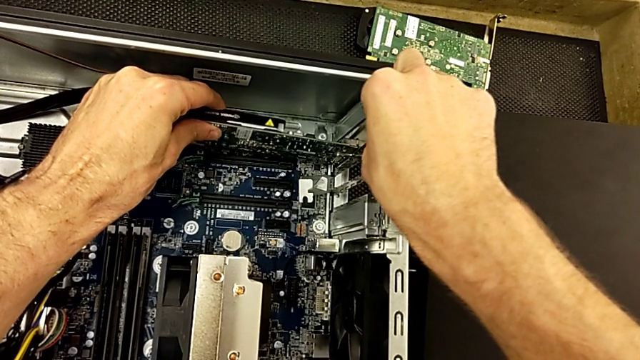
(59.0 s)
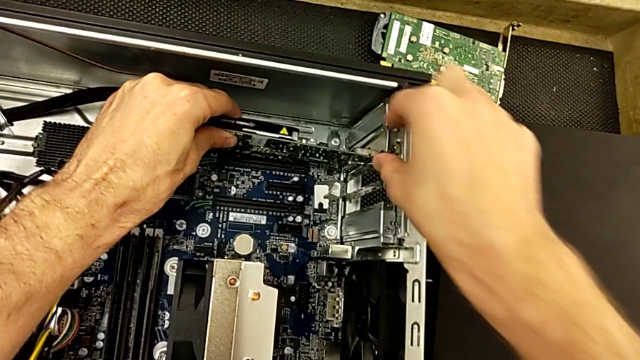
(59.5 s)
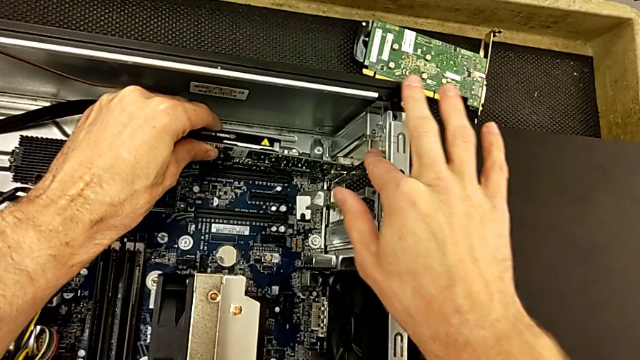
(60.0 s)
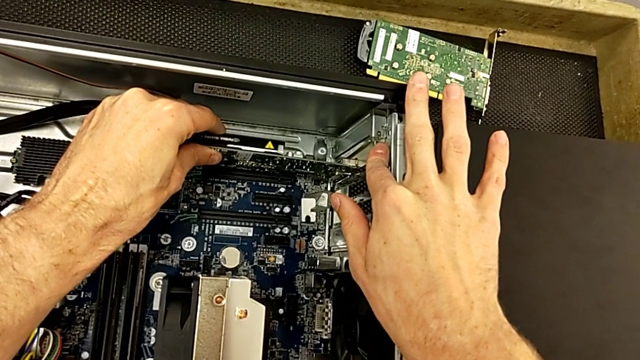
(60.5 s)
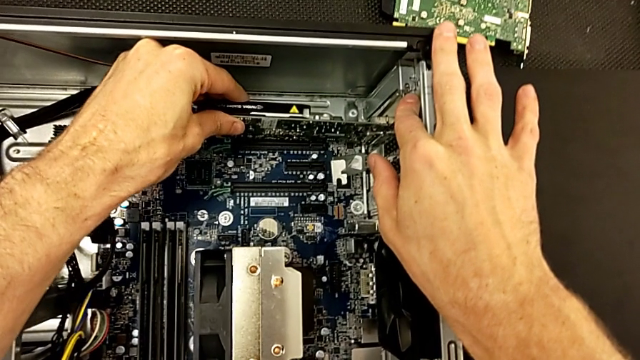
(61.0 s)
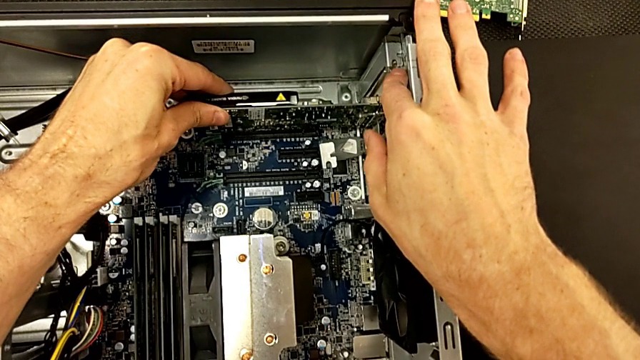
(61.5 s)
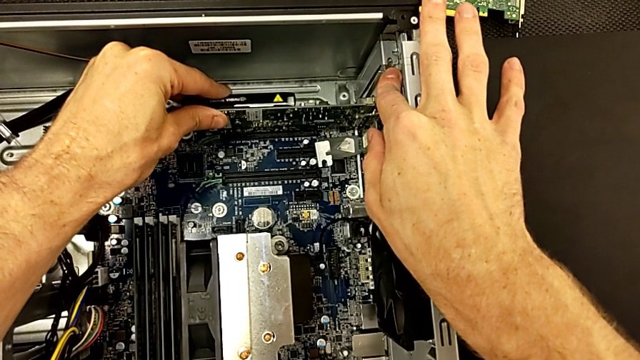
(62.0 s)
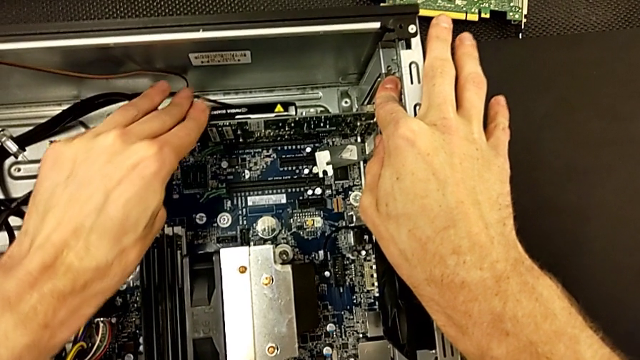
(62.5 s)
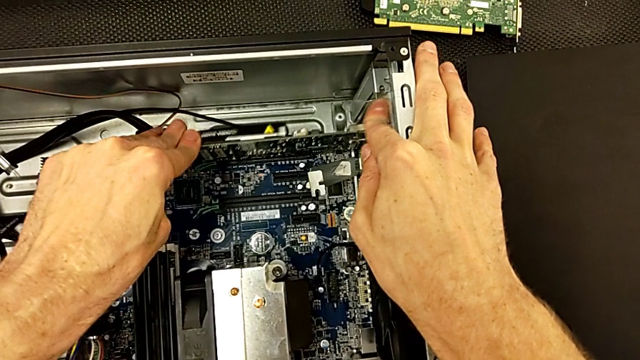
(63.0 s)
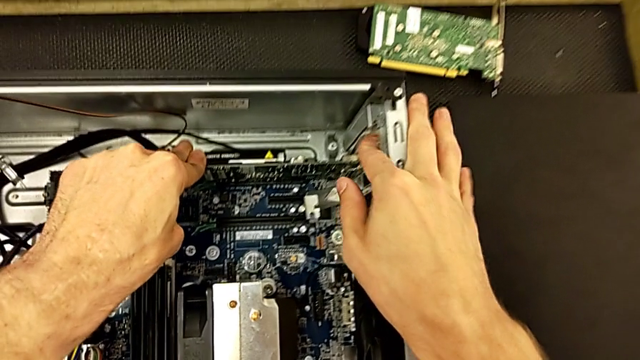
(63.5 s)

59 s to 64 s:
The camera wearer is inserting the first graphic card into the computer. They keep inserting the first graphic card and push it.

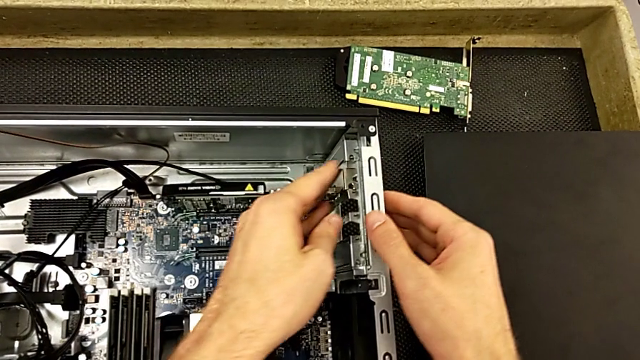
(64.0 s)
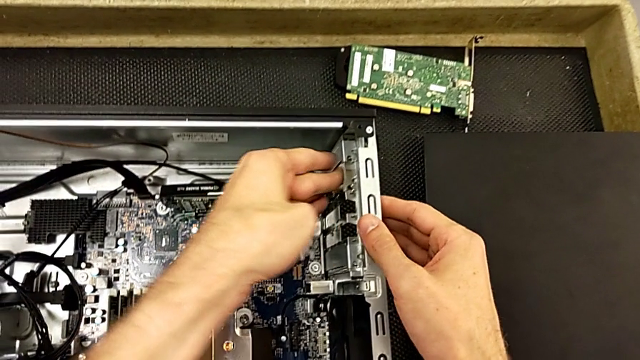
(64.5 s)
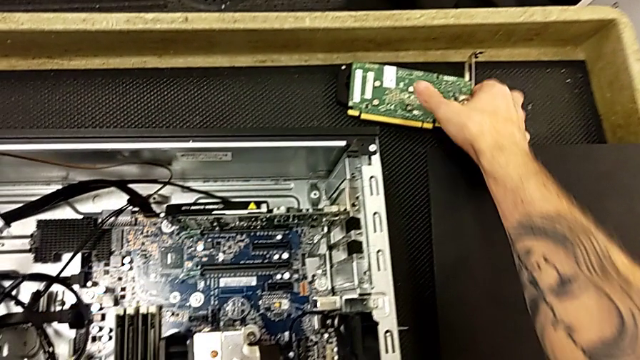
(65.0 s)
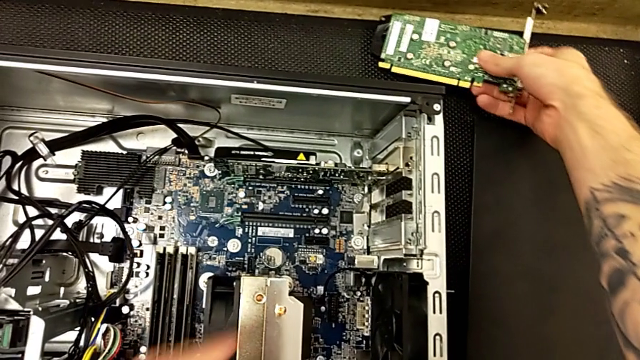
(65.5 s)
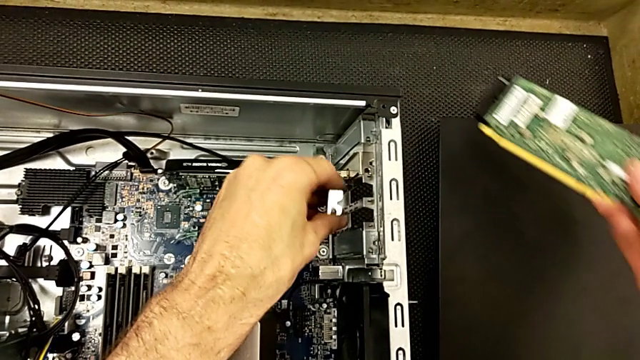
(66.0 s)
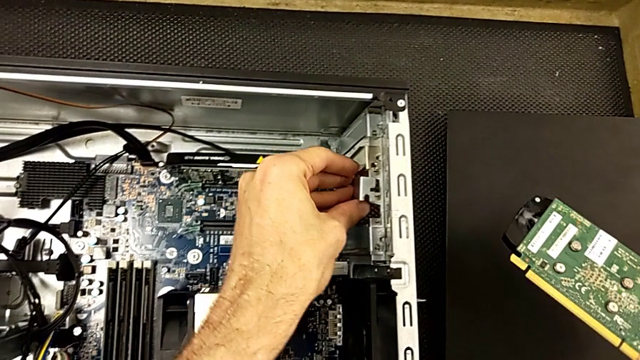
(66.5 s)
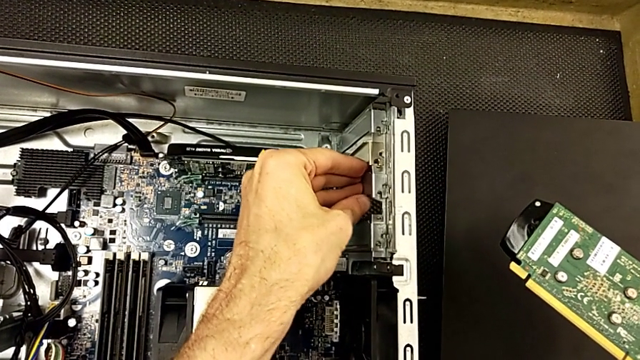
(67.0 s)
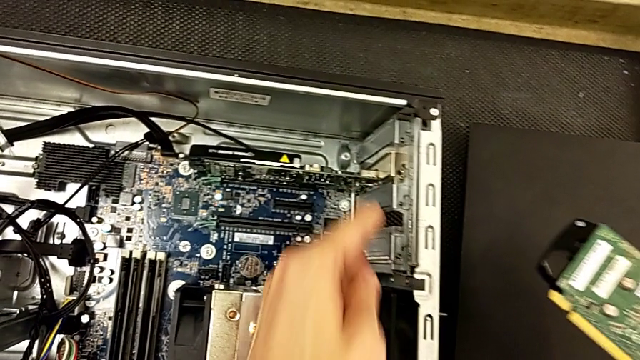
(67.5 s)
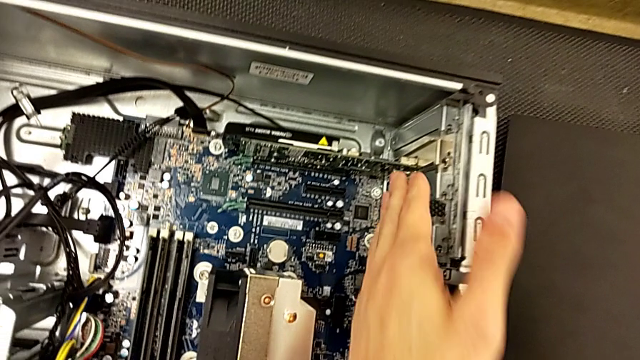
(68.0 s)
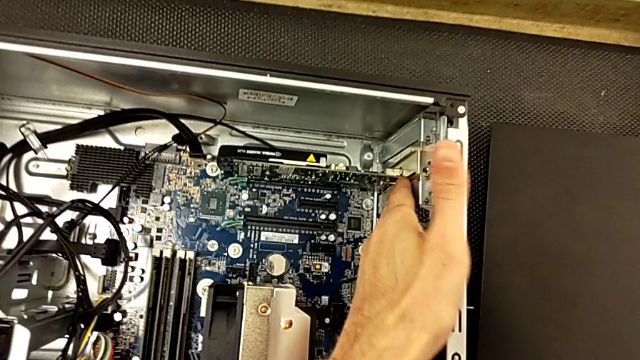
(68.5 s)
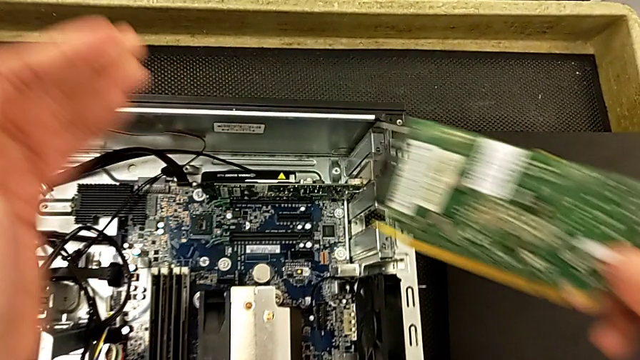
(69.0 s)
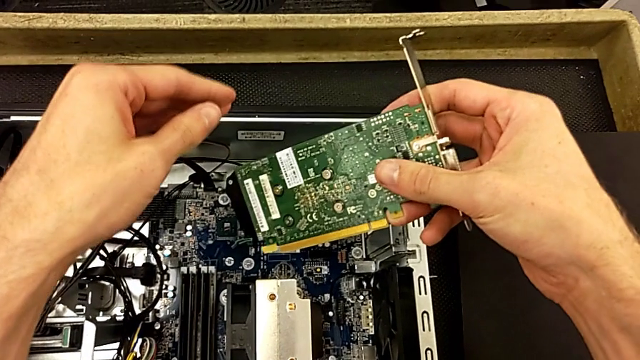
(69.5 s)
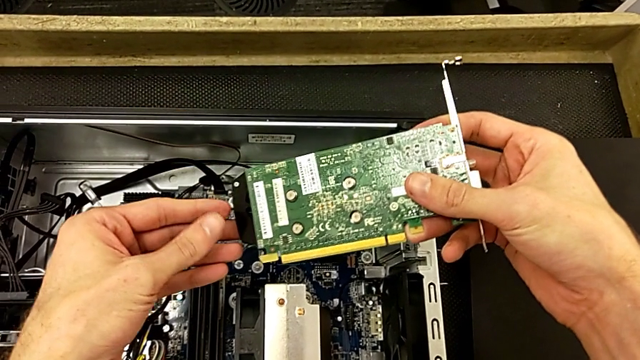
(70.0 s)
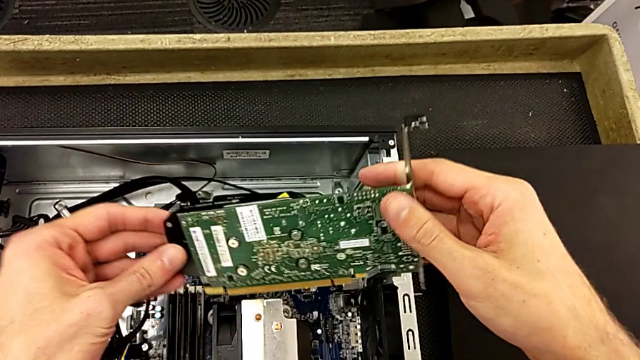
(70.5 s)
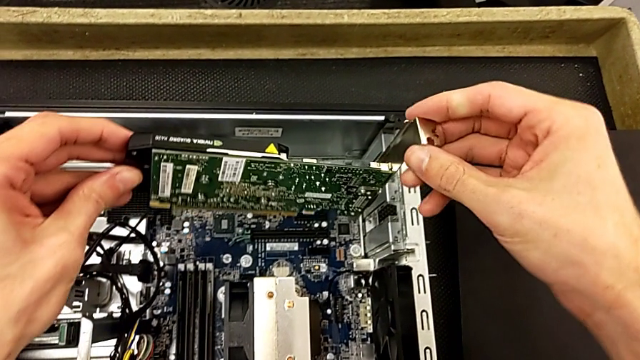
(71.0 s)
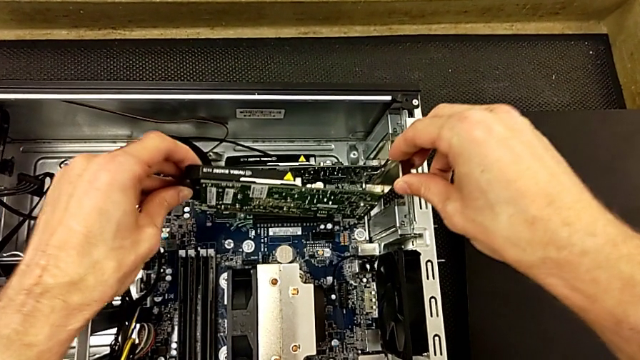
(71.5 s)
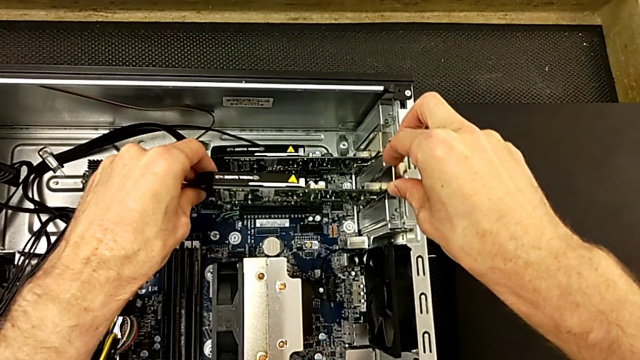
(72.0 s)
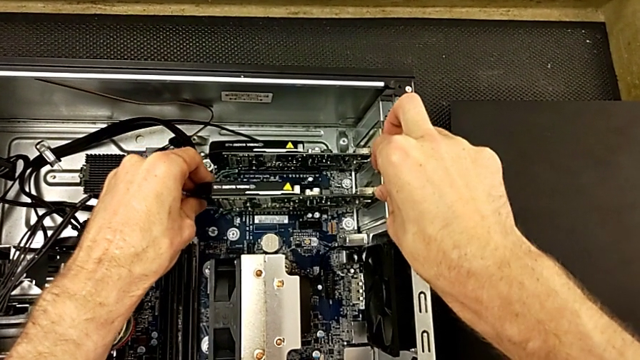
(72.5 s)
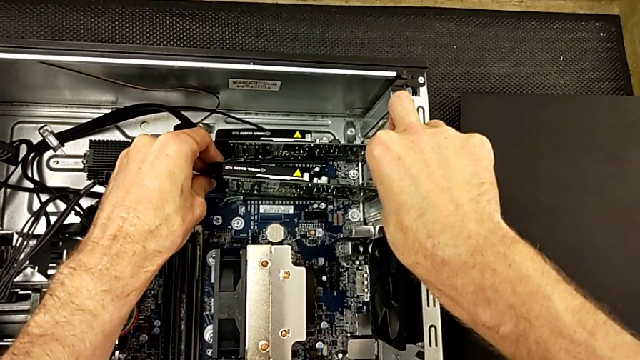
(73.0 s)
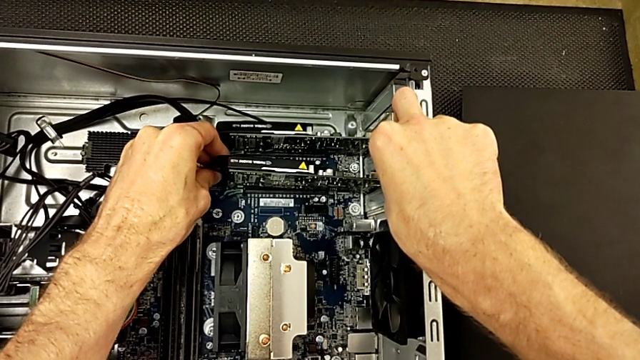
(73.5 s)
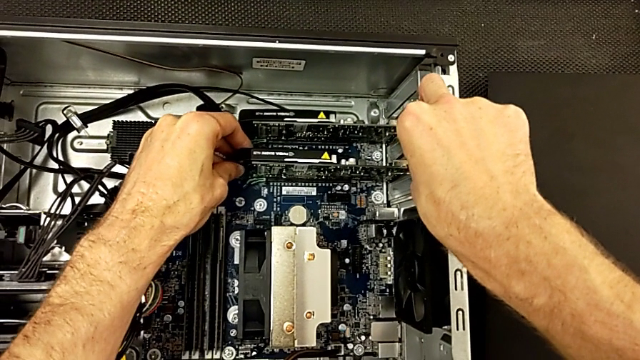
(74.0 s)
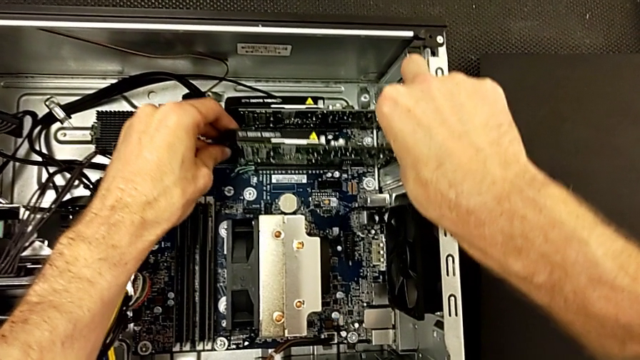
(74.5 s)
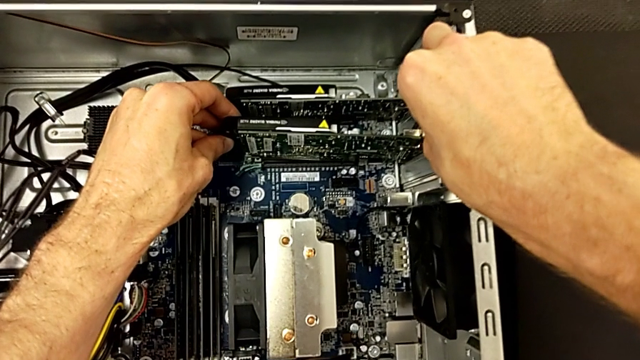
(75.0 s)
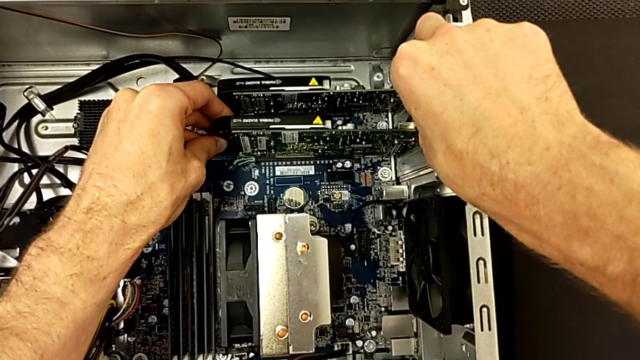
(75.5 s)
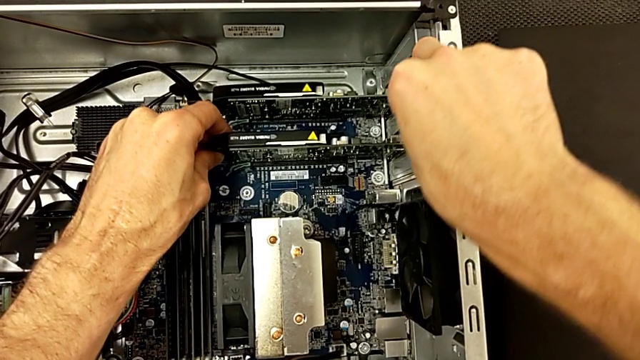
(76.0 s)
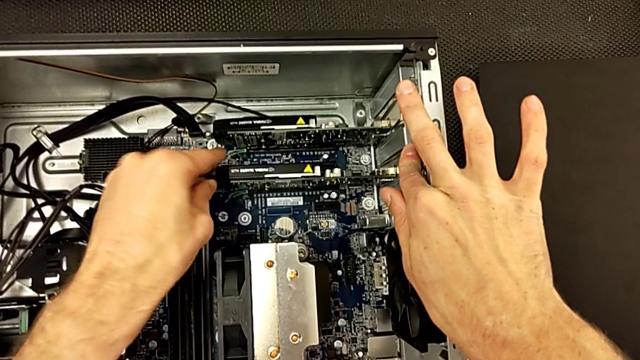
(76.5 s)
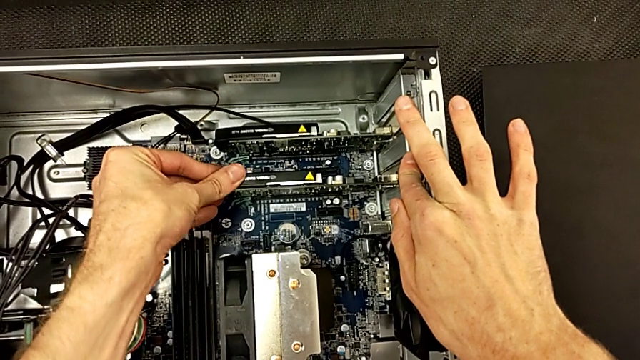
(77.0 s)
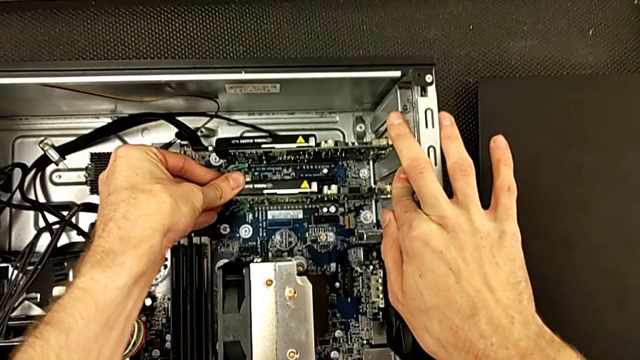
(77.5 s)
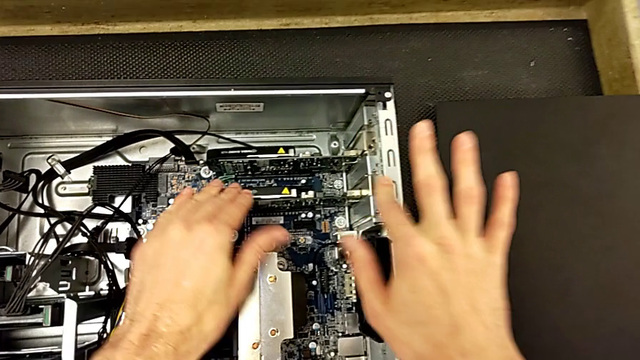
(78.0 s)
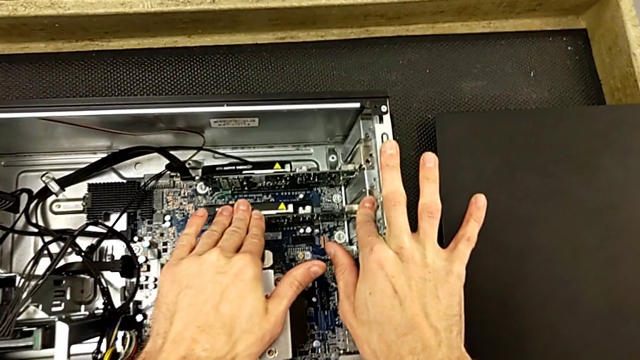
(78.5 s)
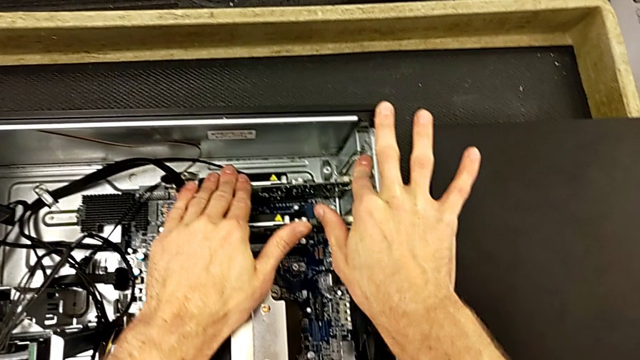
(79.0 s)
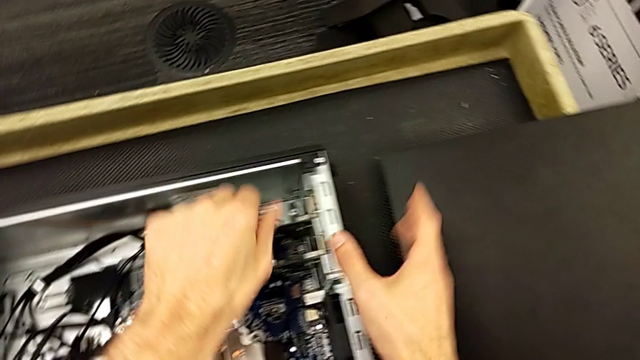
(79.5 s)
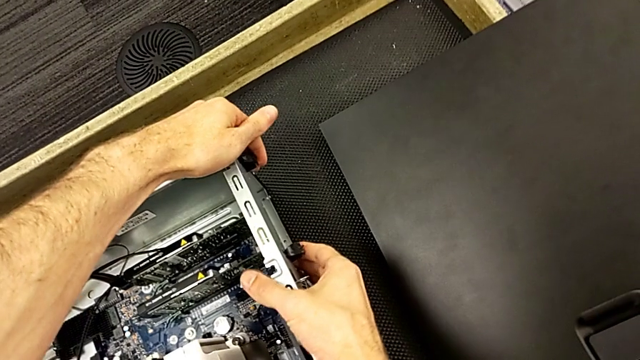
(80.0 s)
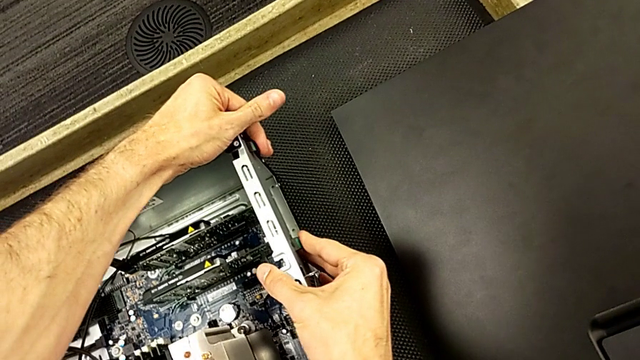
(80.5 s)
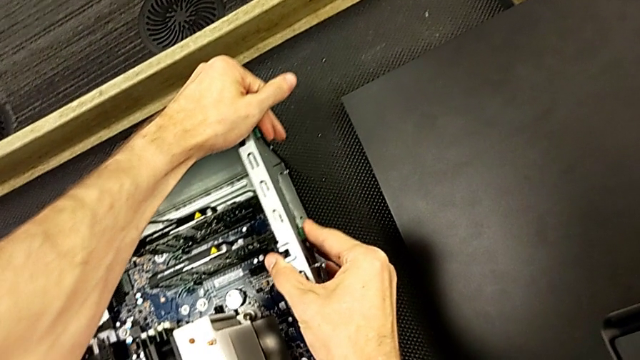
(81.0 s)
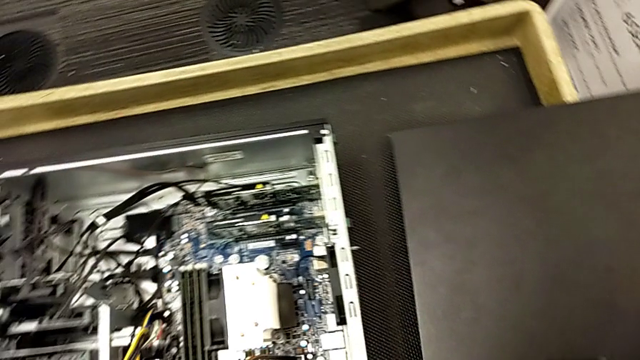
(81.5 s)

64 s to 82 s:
The camera wearer inserts the second graphic card into the computer tower. They press the computer tab, grab the second graphic card, align the computer tab, press the computer tab, align the second graphic card, insert it, push it and lock the computer tab.
